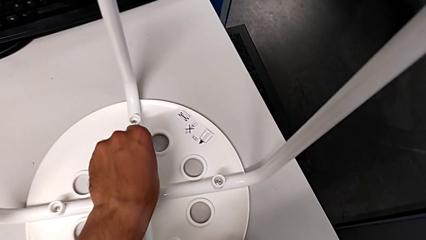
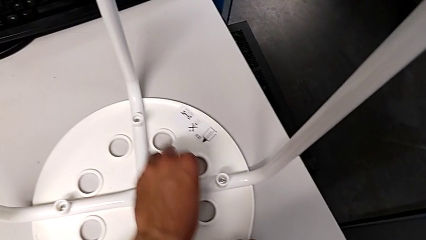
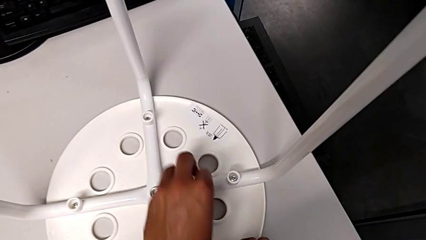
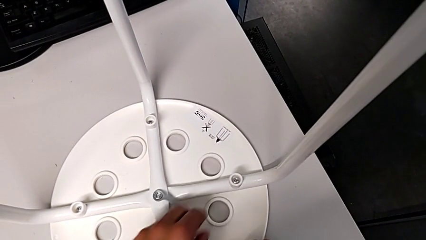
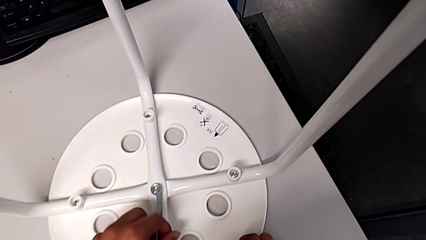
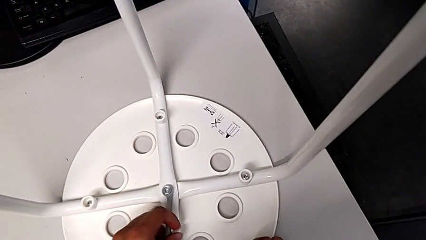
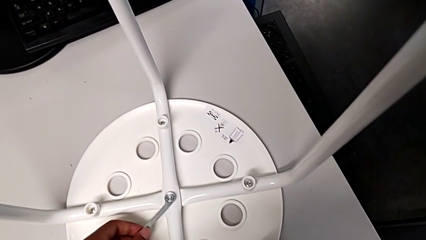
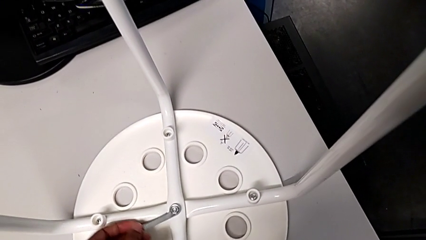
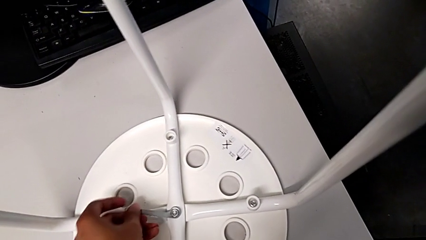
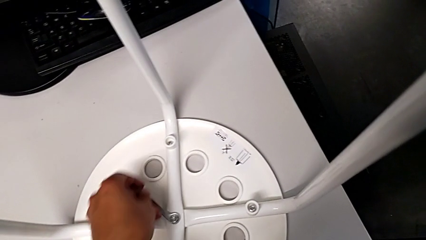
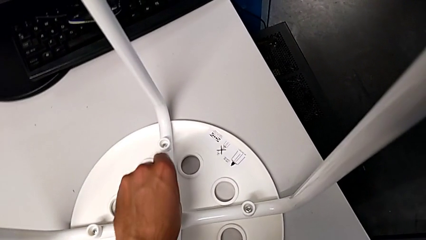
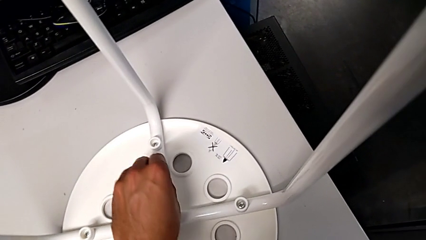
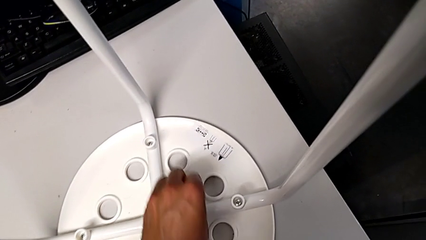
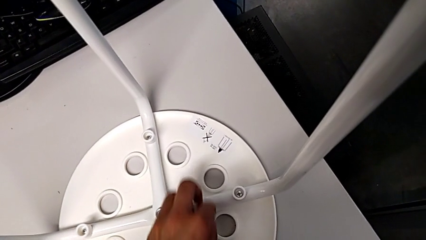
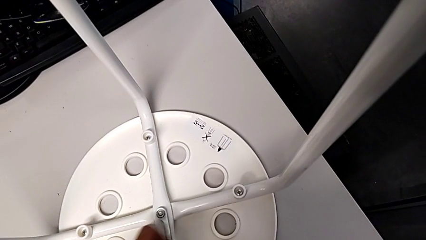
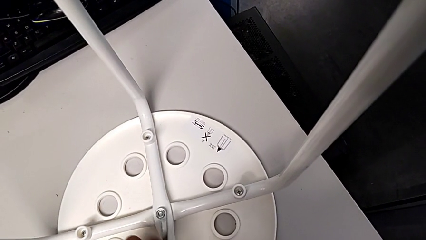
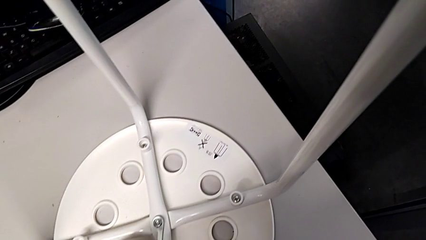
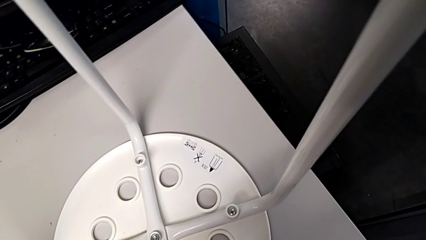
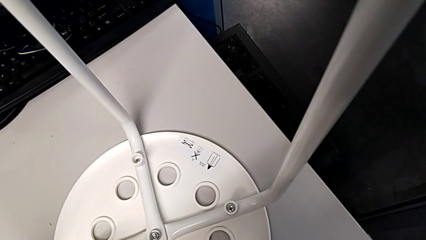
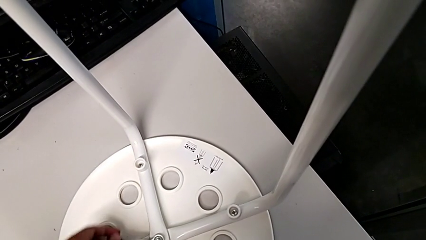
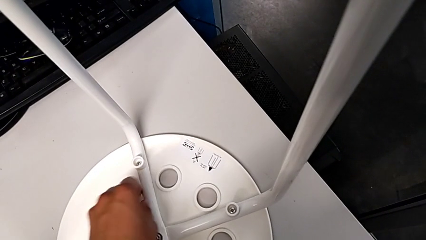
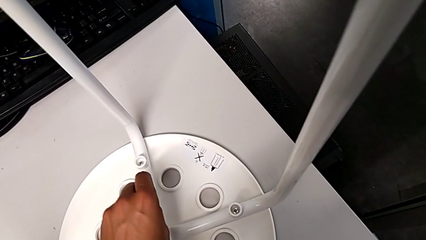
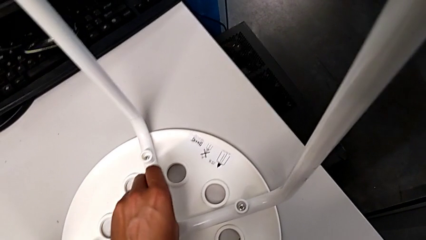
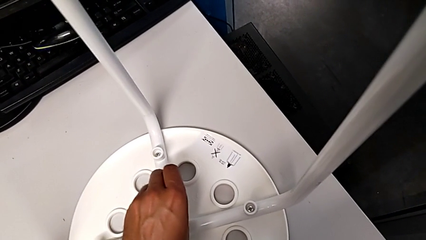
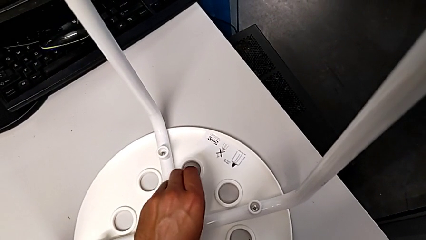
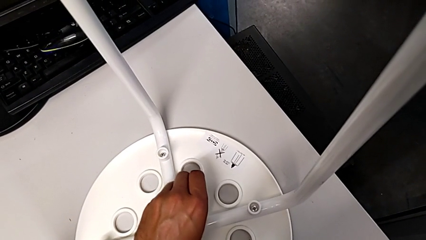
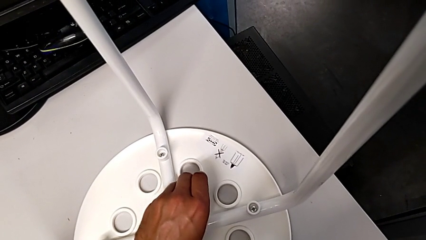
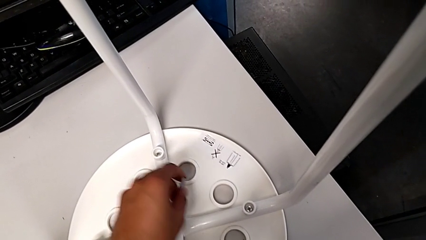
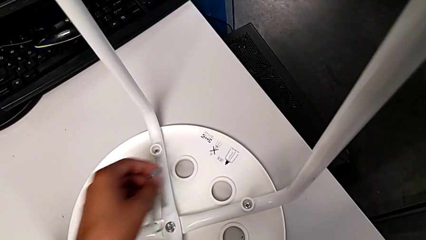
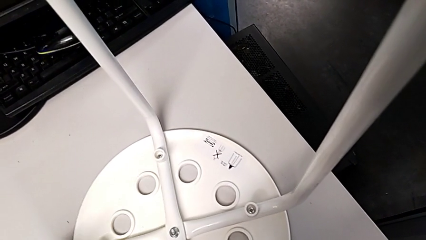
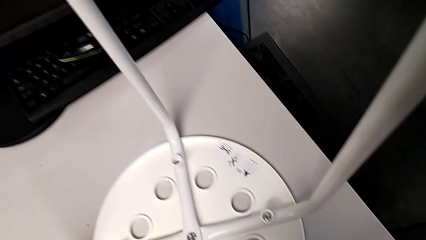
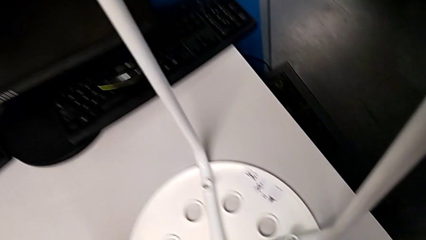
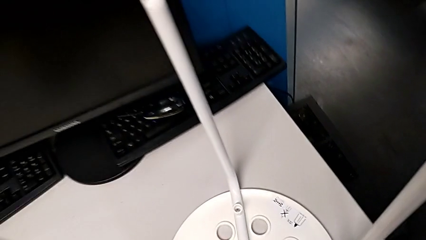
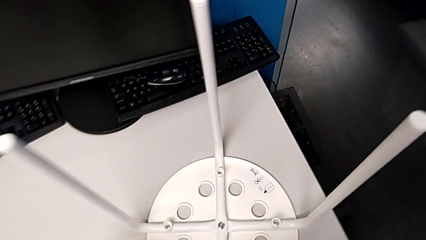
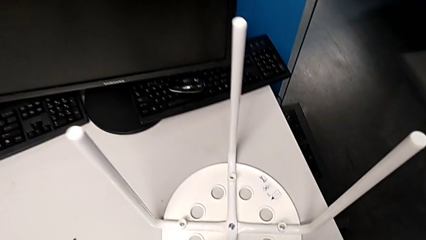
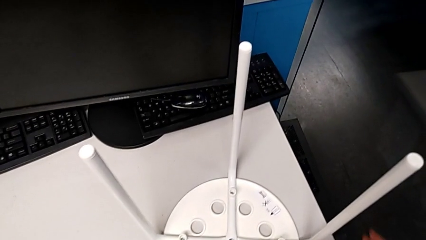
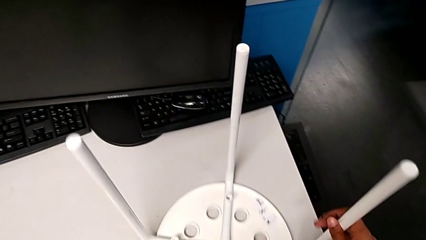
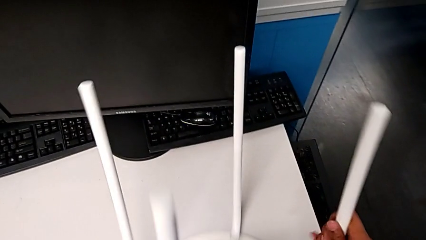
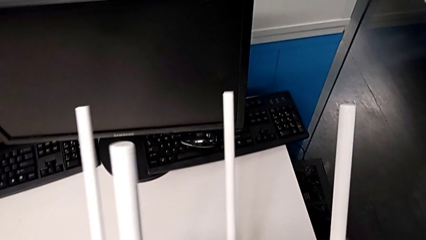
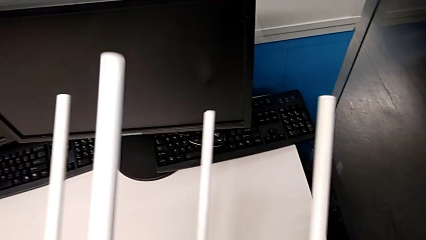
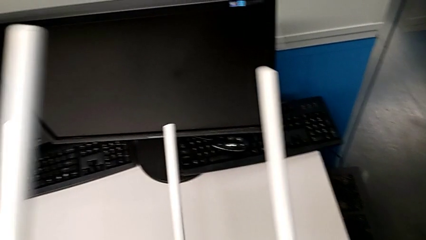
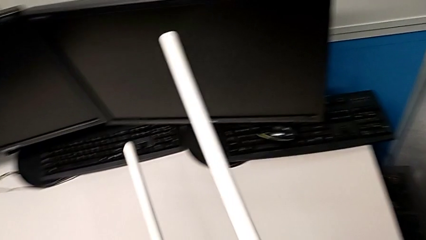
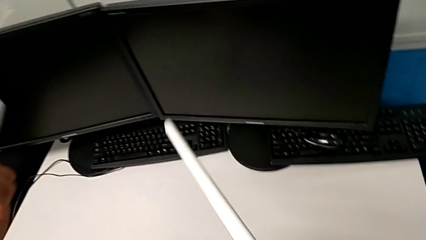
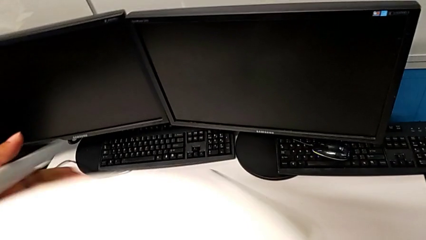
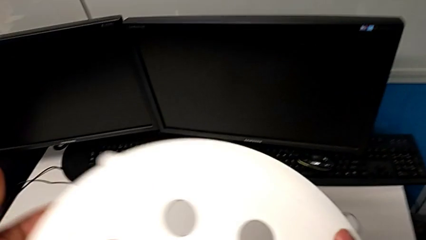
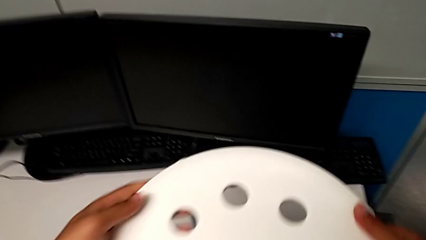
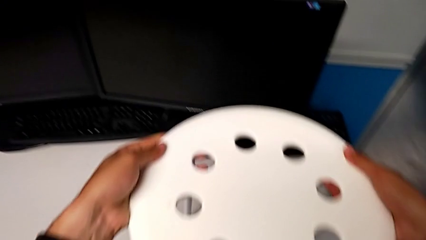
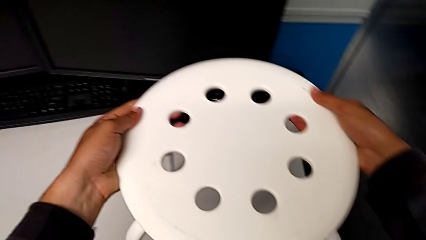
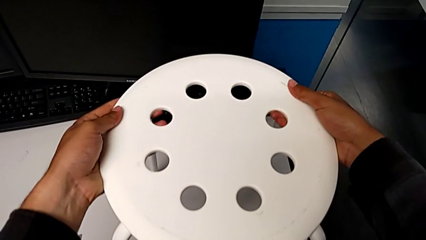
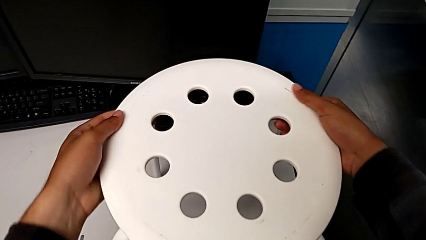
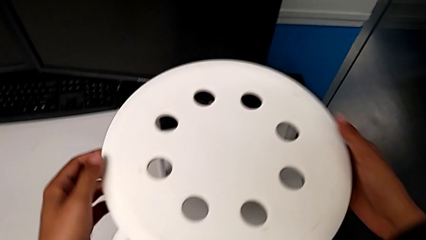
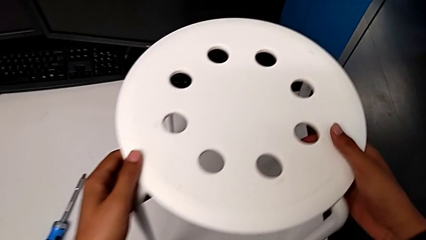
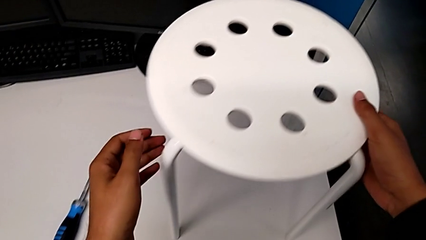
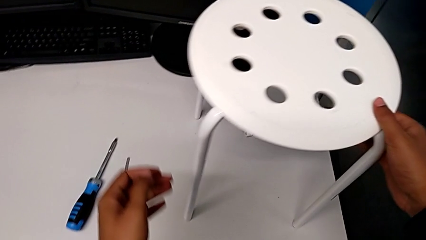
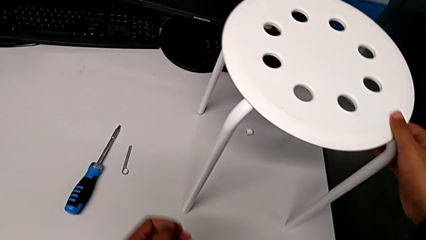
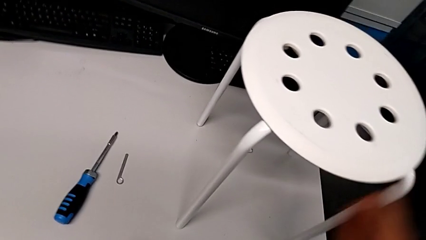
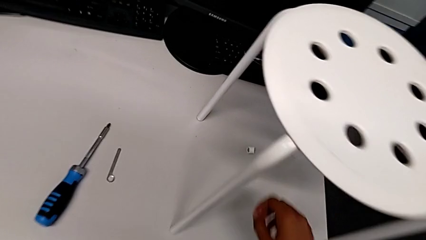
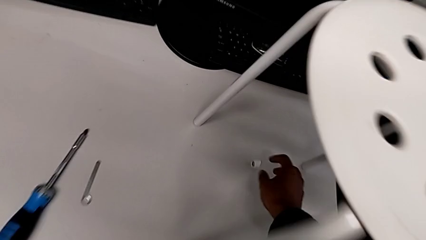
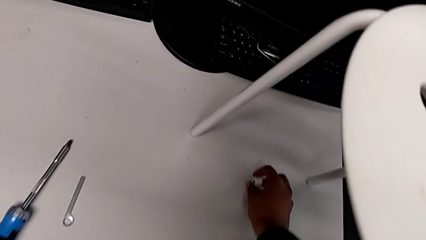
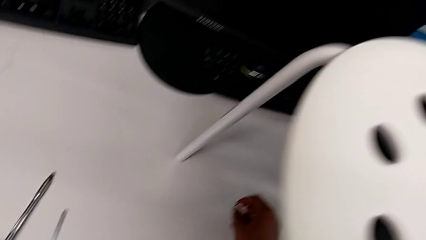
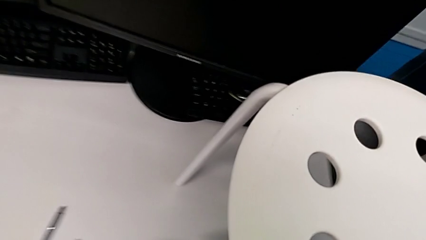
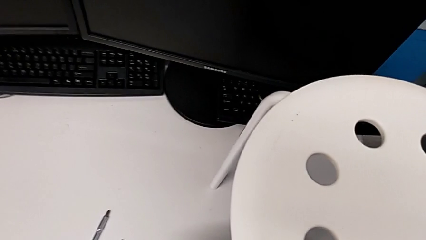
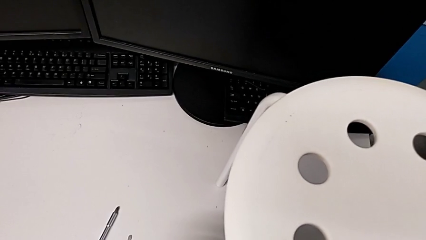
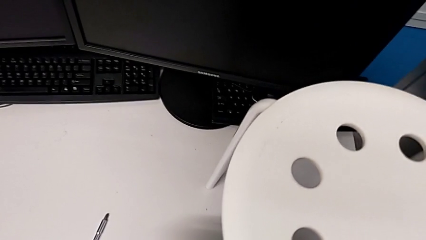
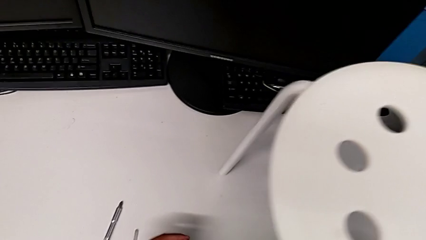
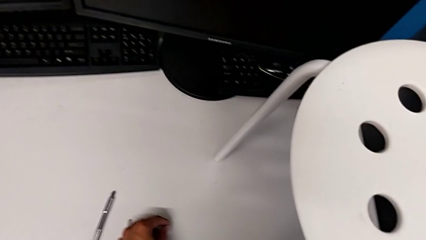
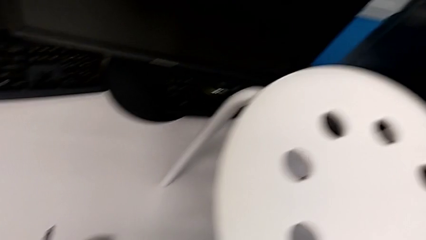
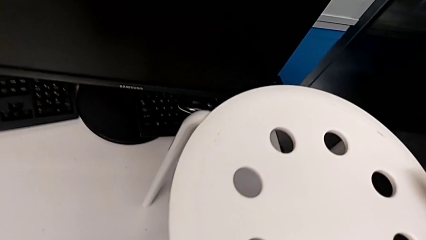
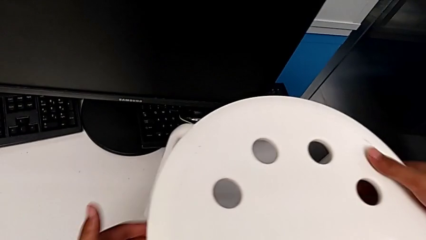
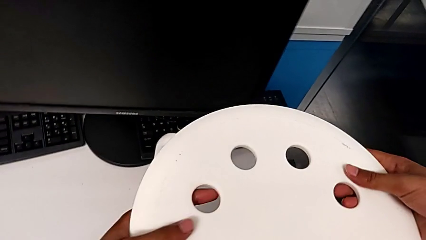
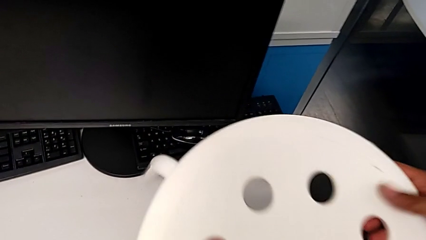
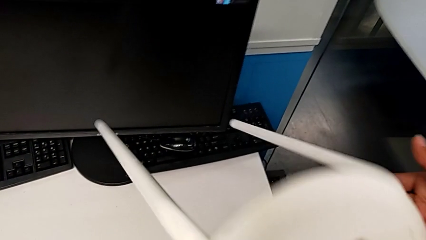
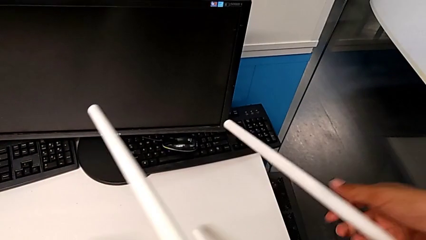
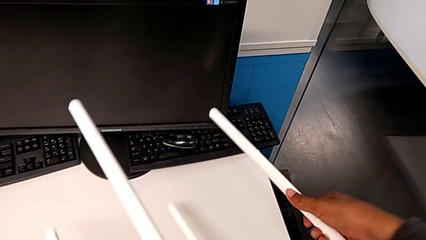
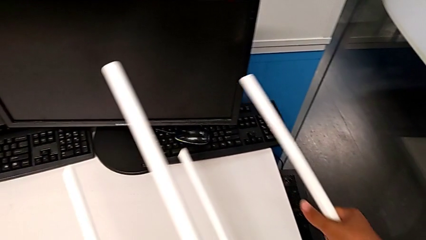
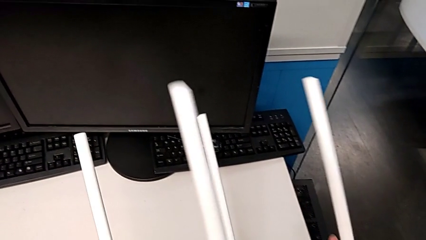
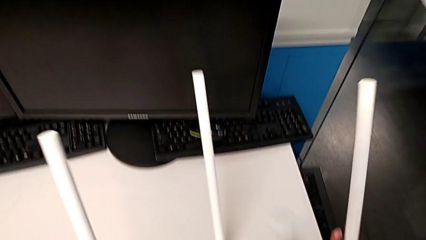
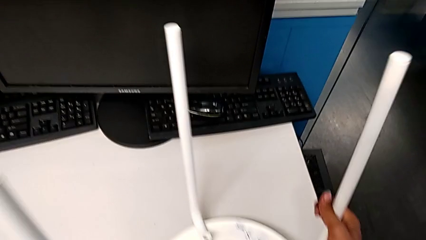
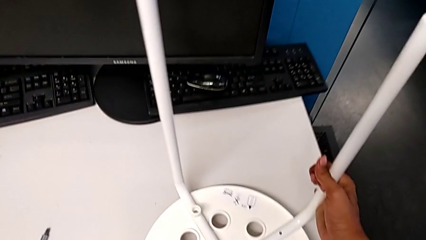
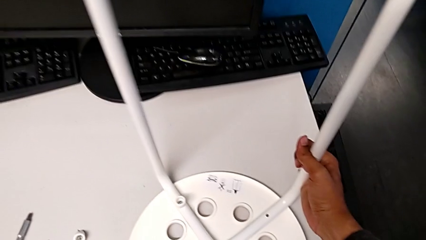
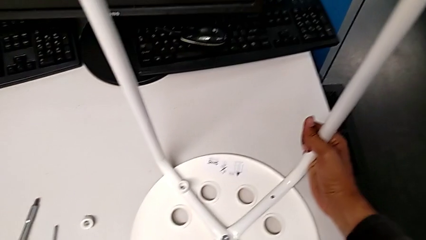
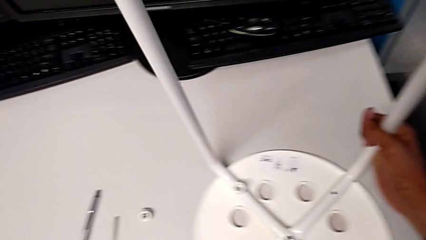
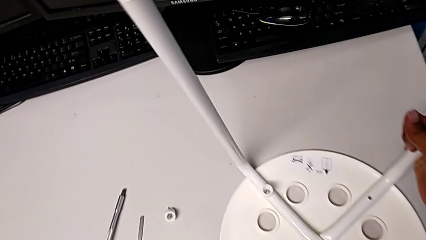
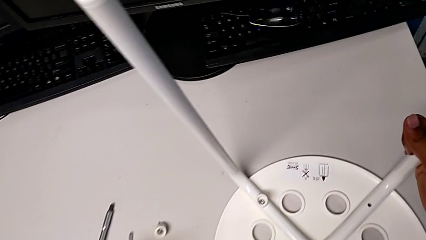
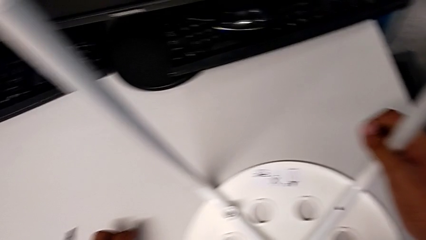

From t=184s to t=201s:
The camera wearer is placing the seat onto the legs. They keep screwing the hex nut, withdraw the hexagonal wrench, place it, rotate the stool, grab the washer and rotate the stool.
